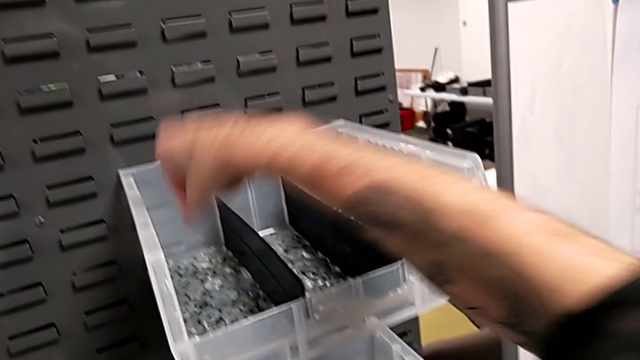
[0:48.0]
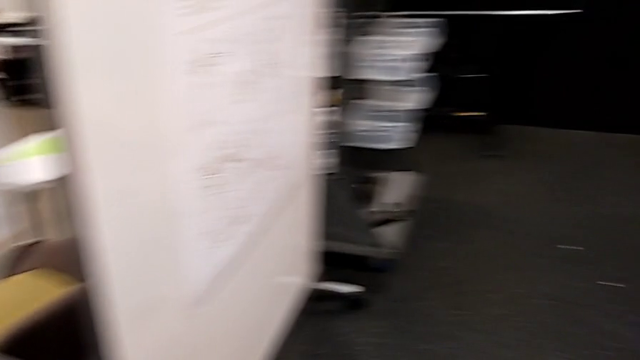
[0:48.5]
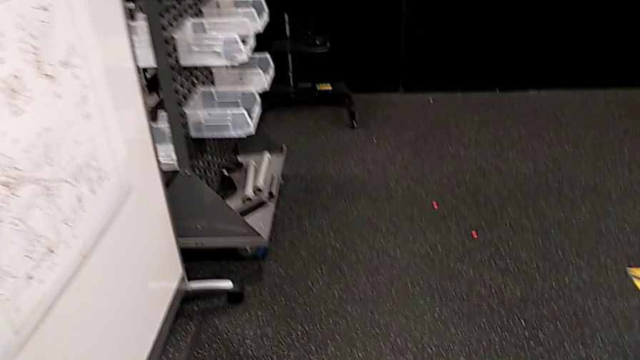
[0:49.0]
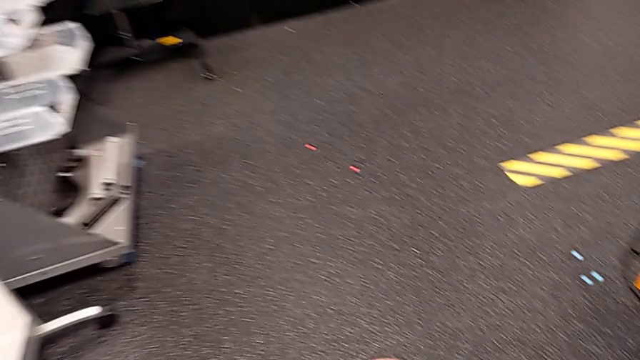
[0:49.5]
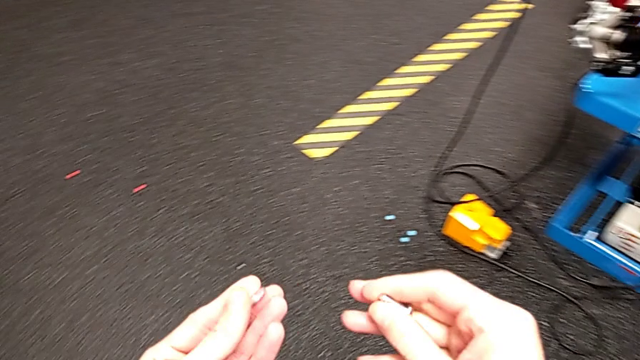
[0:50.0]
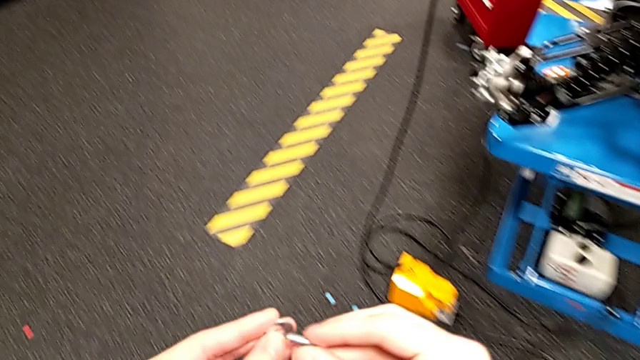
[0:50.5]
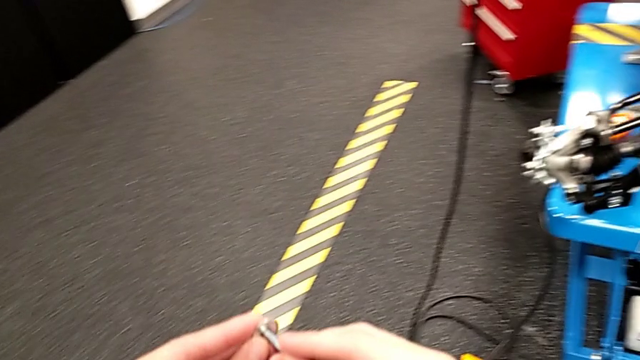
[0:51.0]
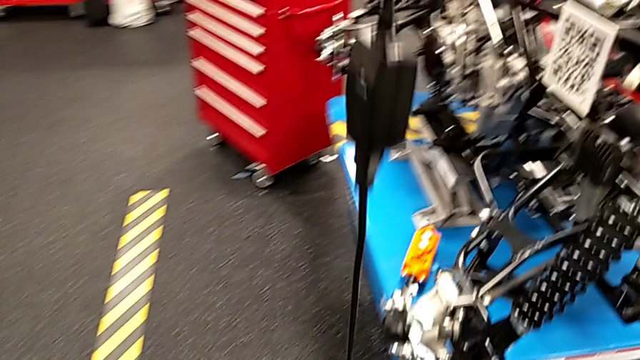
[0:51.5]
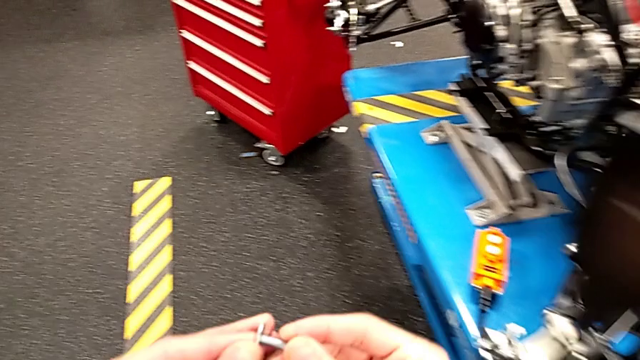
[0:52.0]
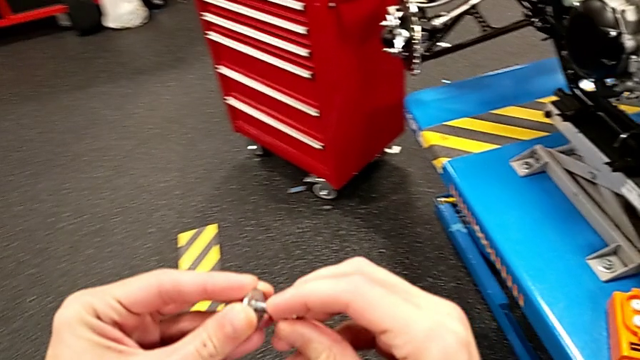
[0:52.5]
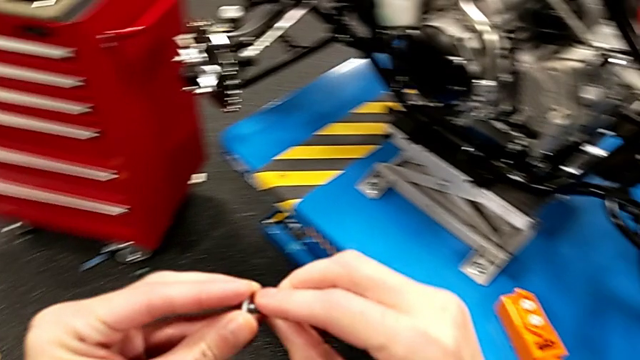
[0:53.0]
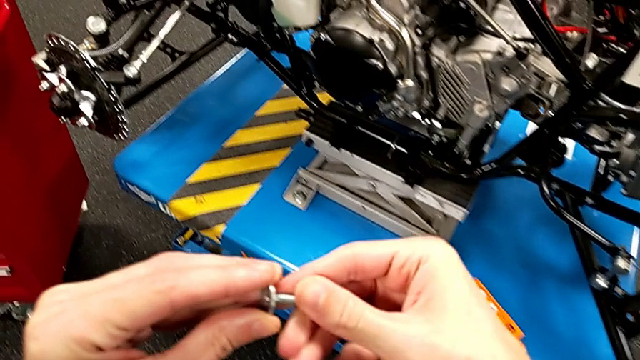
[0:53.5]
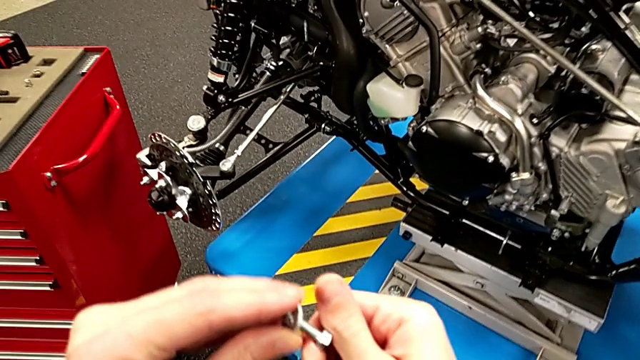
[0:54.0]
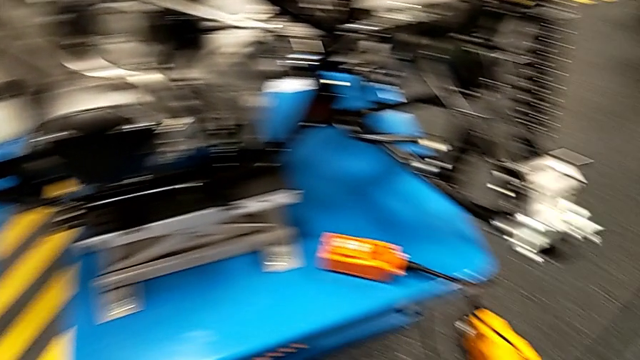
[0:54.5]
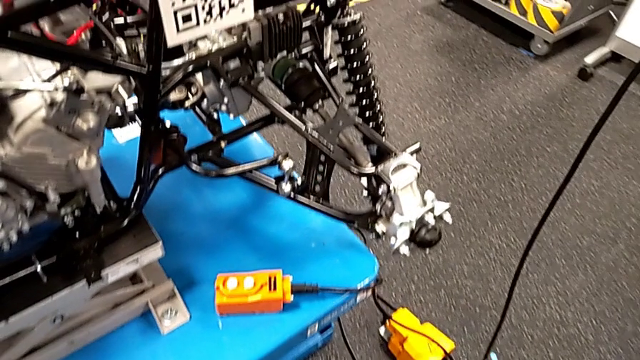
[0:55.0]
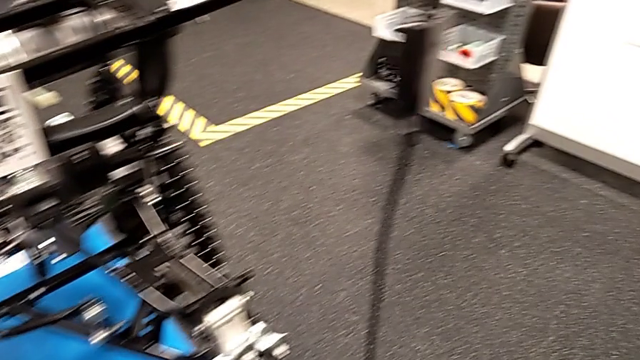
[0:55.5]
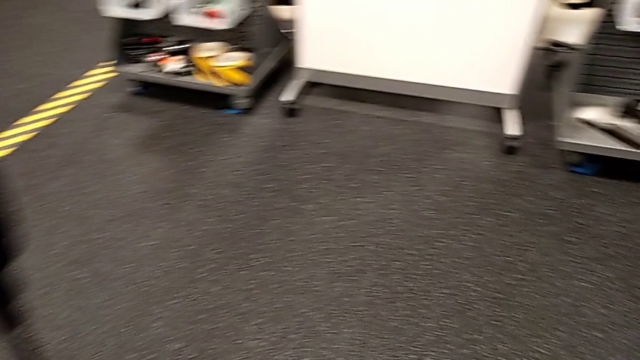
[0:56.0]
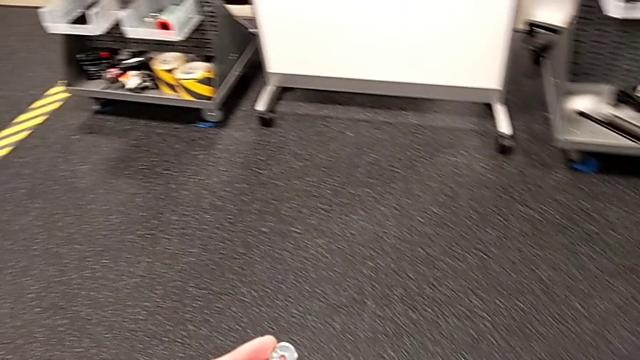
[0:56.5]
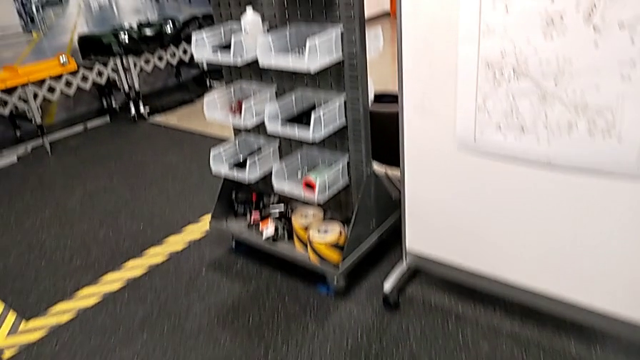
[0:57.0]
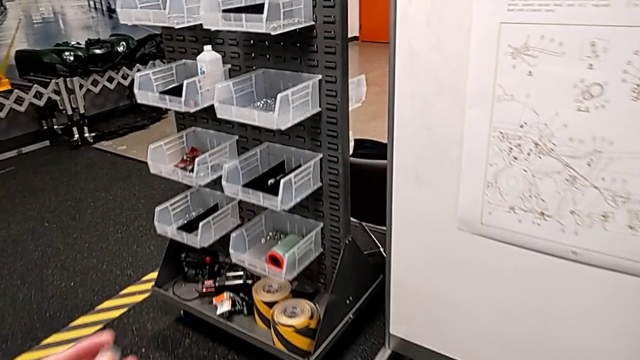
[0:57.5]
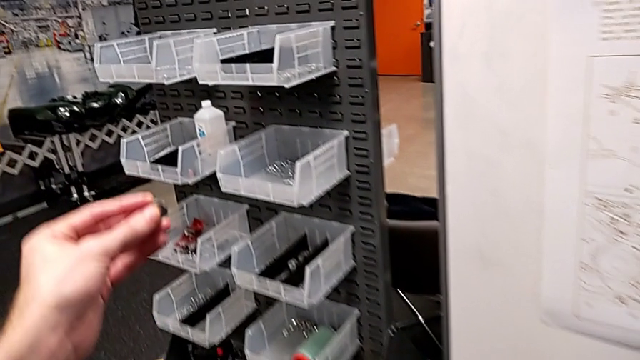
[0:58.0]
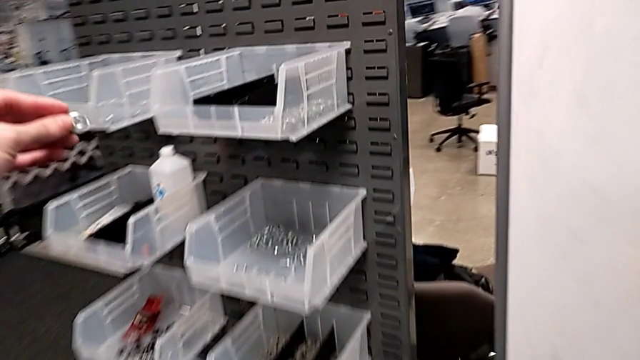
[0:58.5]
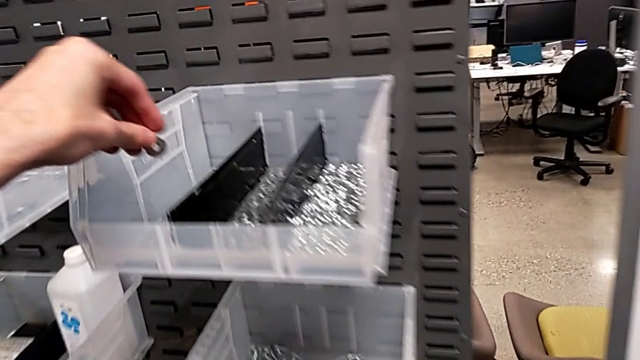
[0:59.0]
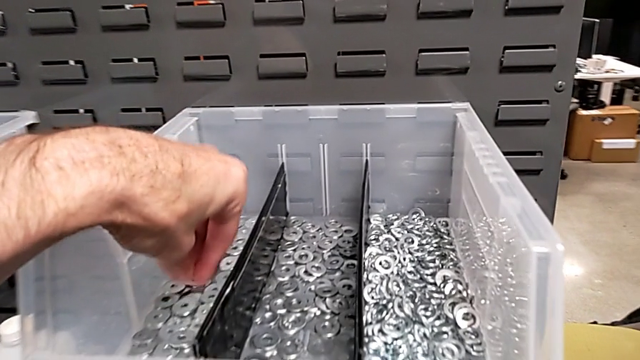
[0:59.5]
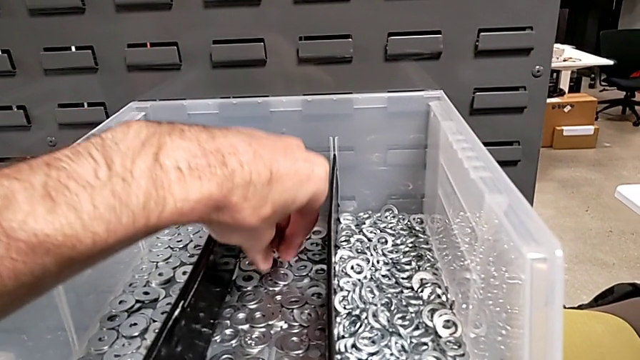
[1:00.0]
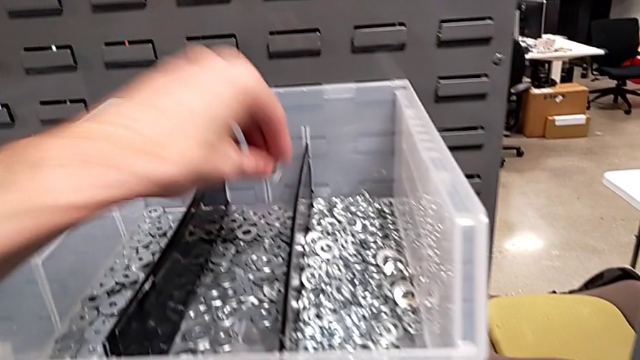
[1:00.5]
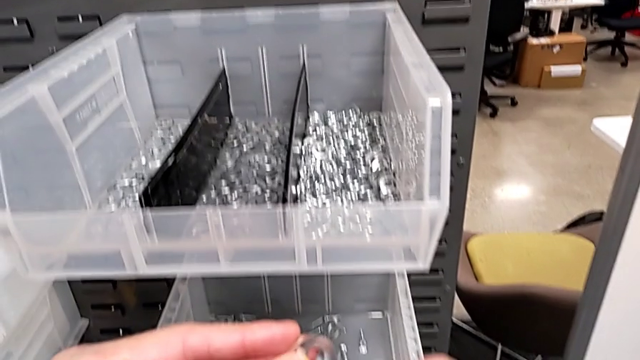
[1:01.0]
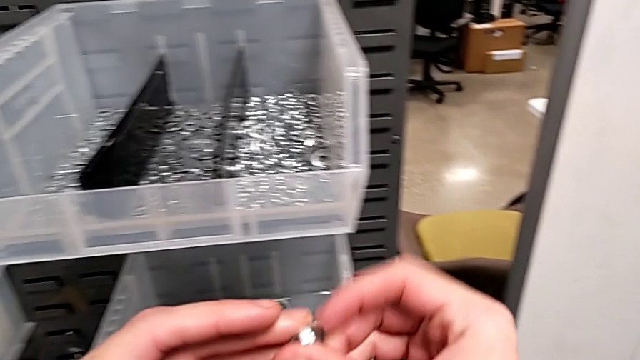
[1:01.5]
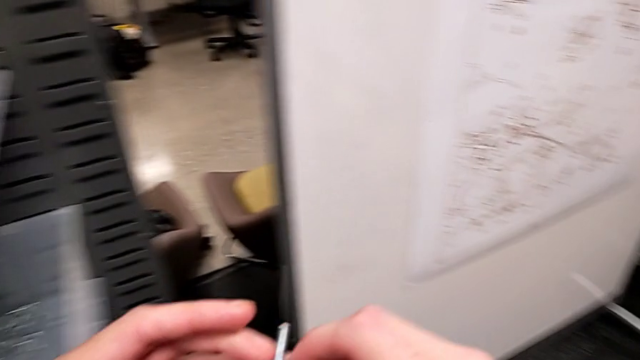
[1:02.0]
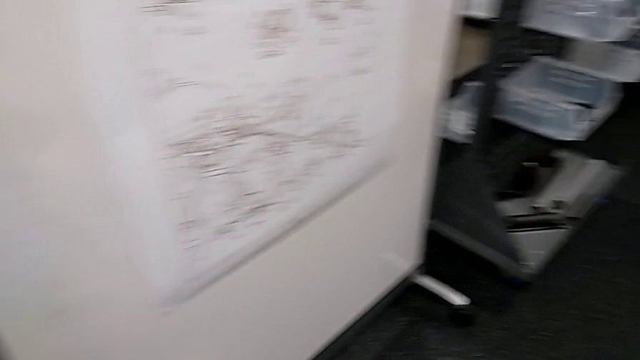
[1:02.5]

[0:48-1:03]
The camera wearer is grabbing a bolt and a washer. They wrongly insert the washer, trying to insert the bolt into the washer, place the wrong washer, grab the washer and insert it.

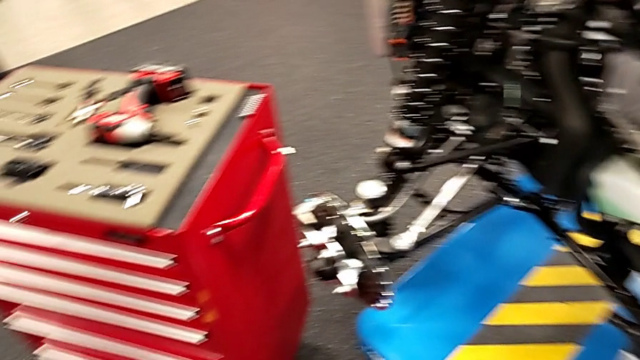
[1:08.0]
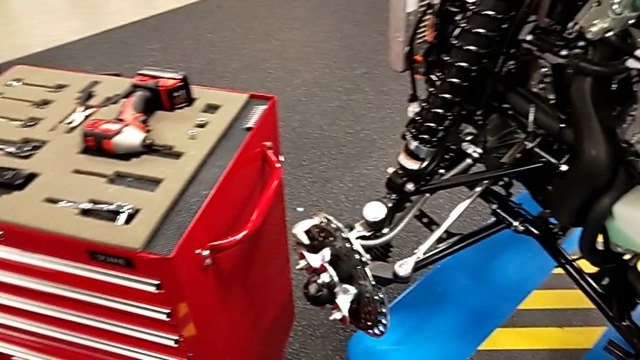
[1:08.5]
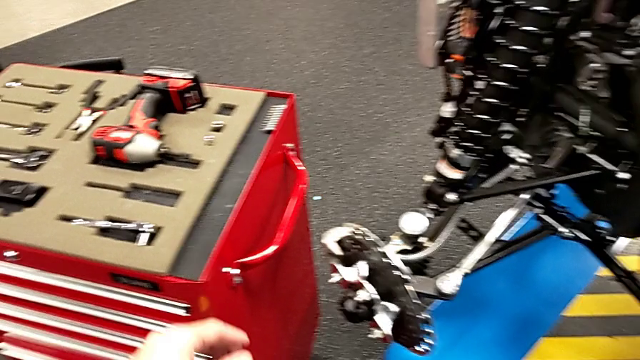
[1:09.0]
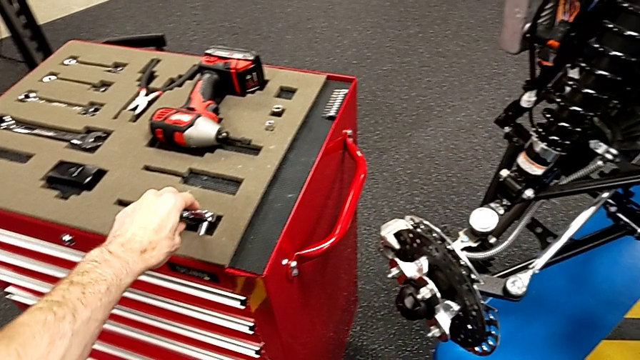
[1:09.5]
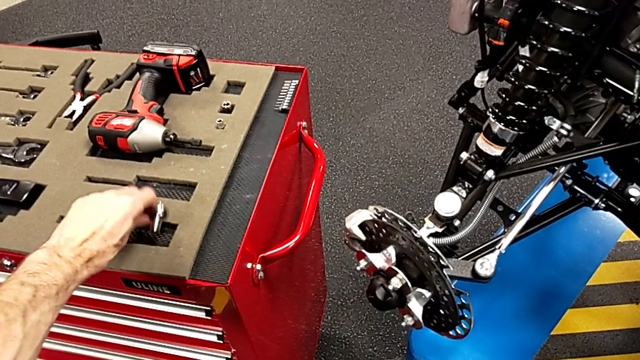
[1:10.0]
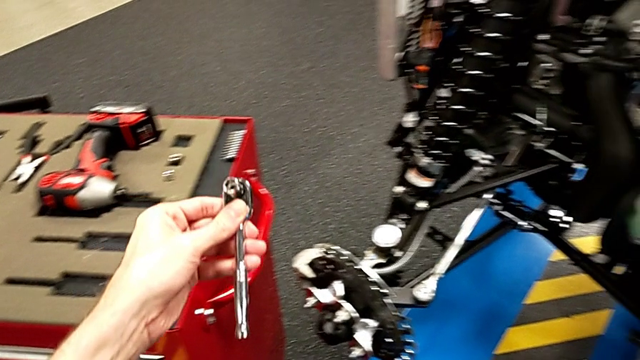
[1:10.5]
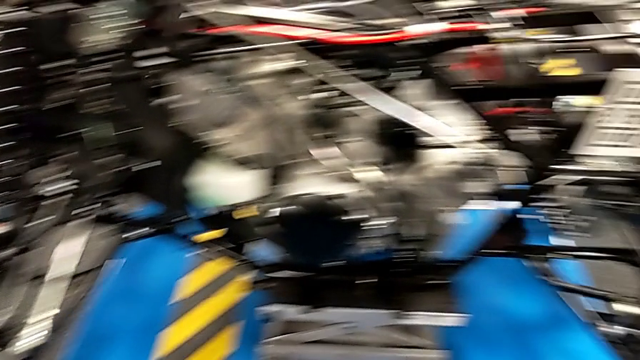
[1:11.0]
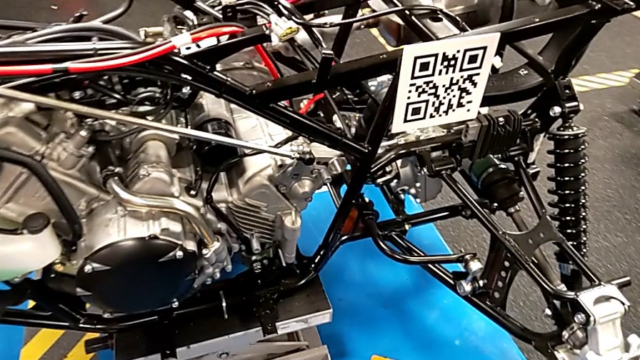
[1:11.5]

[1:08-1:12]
The camera wearer grabs a ratchet. They grab the ratchet.

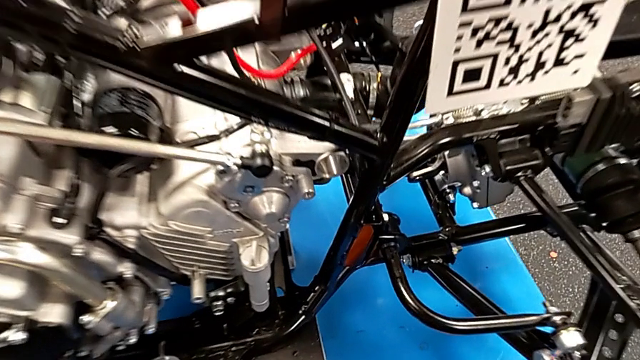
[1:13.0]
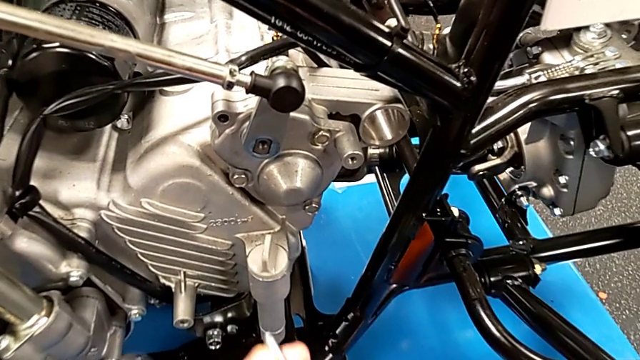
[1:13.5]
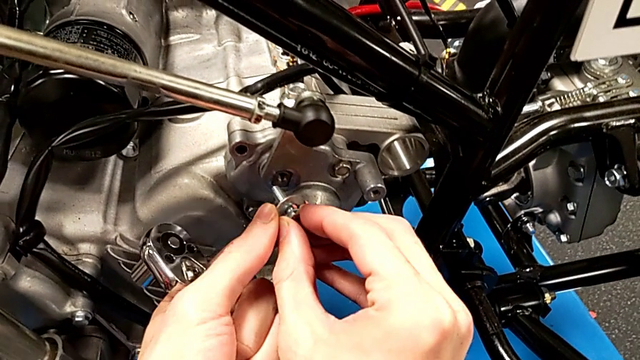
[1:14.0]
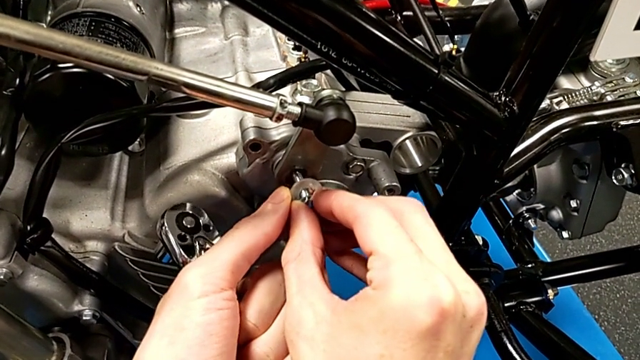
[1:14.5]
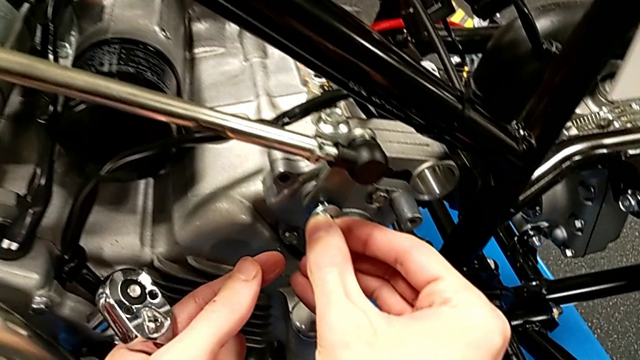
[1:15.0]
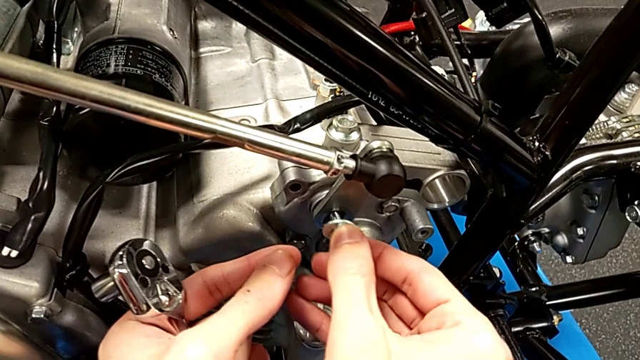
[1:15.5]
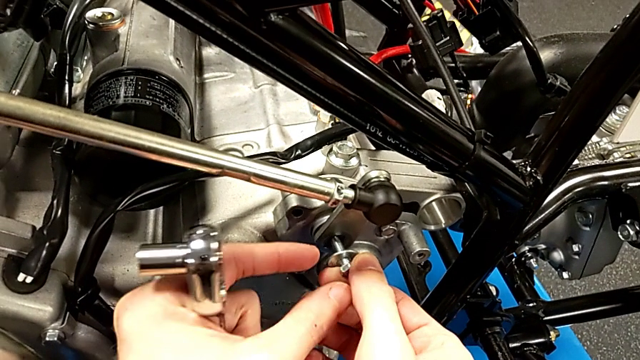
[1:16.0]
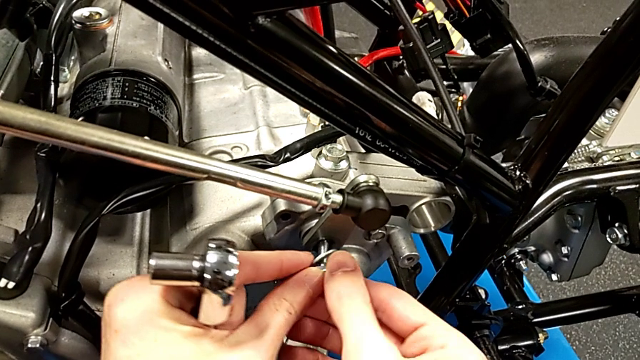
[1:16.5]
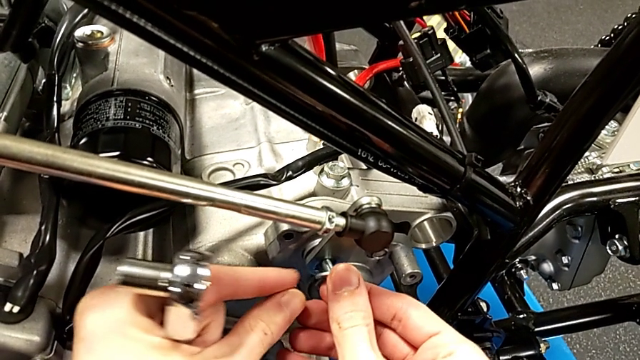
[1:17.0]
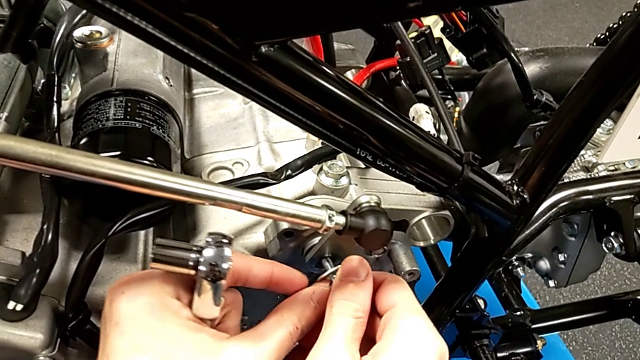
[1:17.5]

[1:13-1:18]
The camera wearer is inserting a bolt into the shift arm. They begin to insert the bolt.
